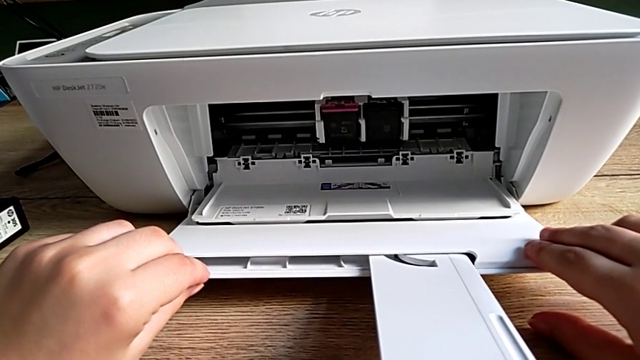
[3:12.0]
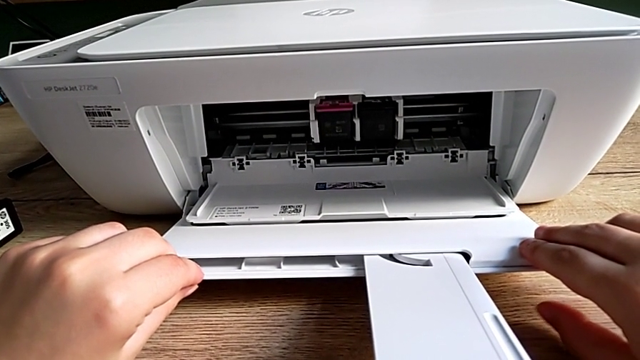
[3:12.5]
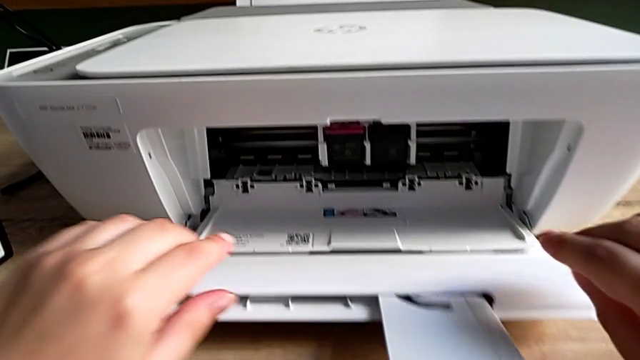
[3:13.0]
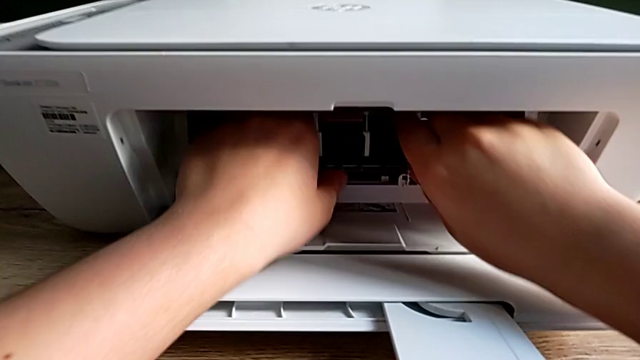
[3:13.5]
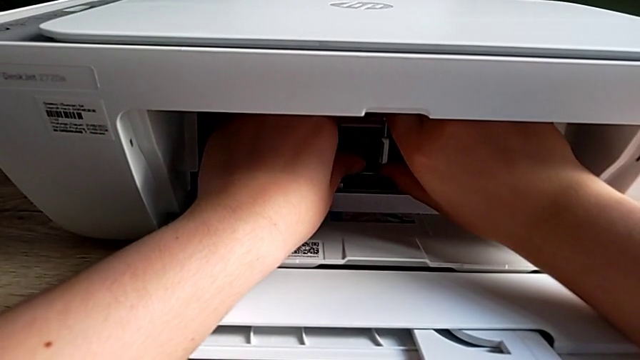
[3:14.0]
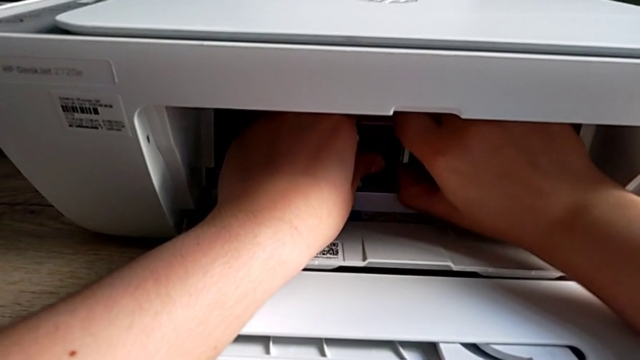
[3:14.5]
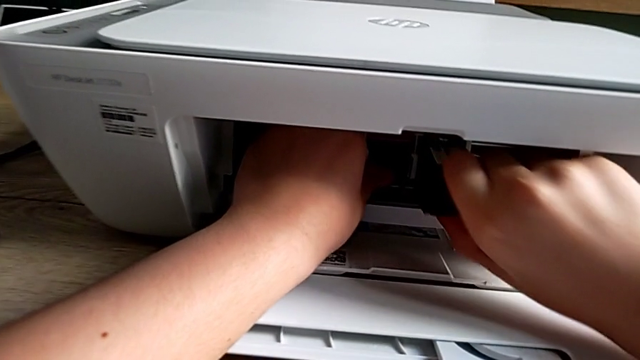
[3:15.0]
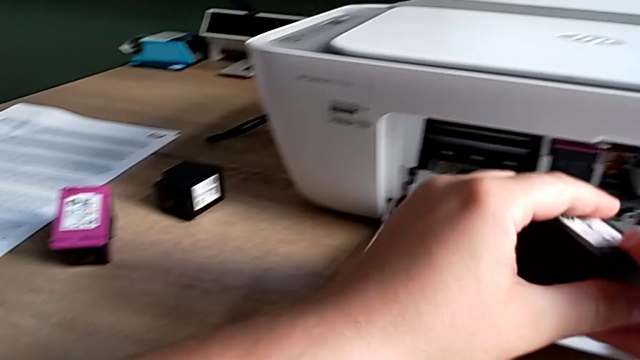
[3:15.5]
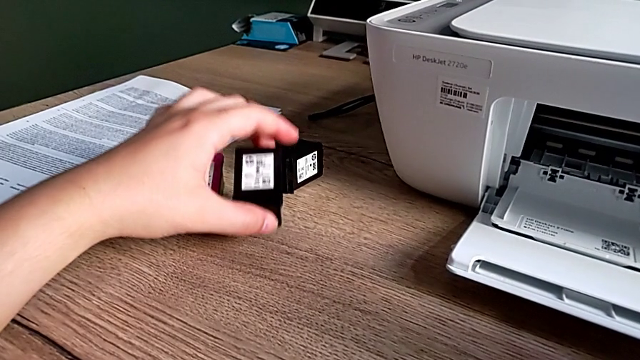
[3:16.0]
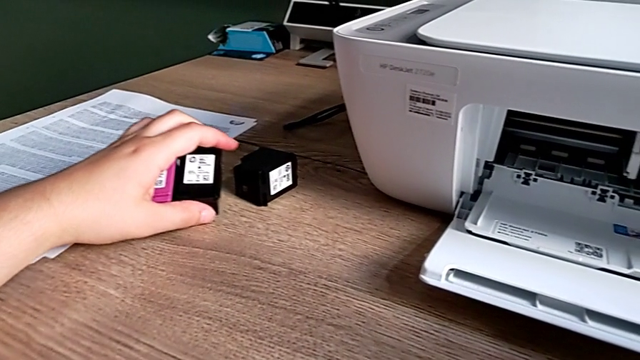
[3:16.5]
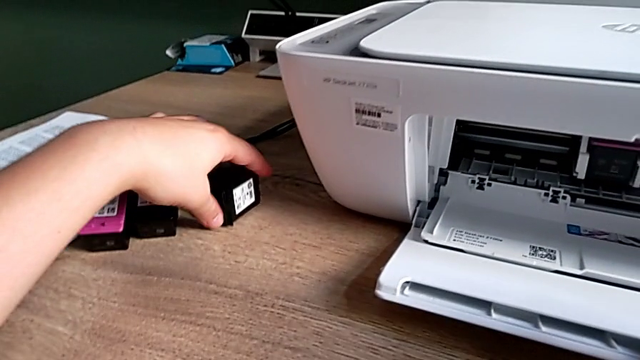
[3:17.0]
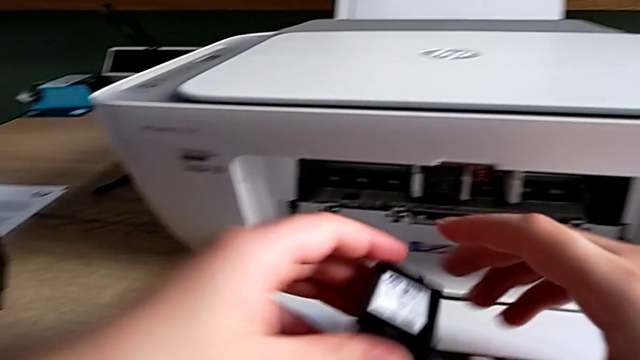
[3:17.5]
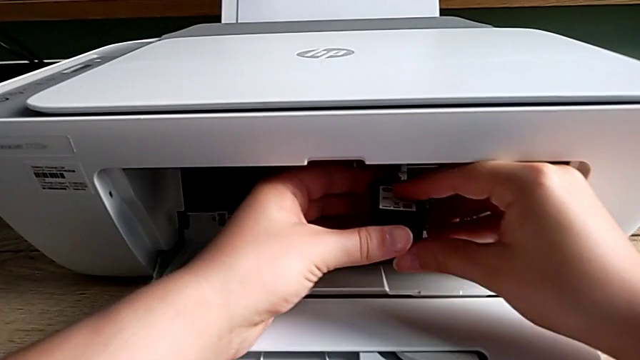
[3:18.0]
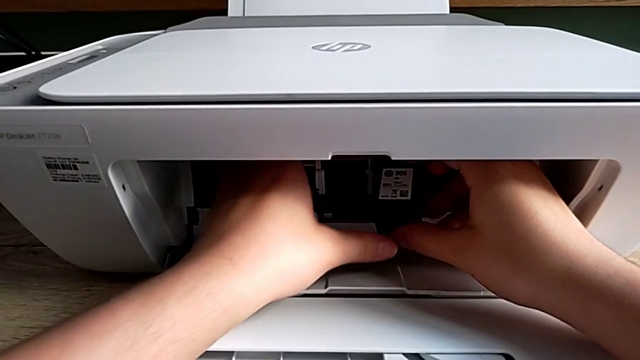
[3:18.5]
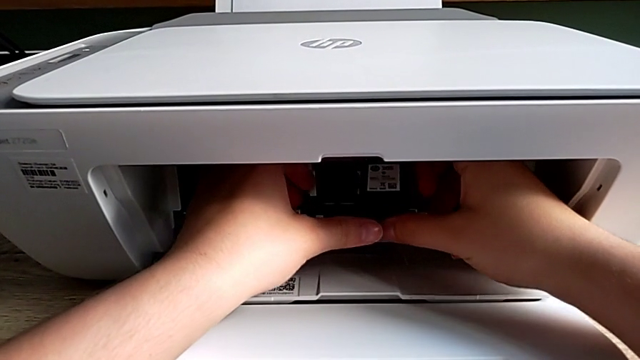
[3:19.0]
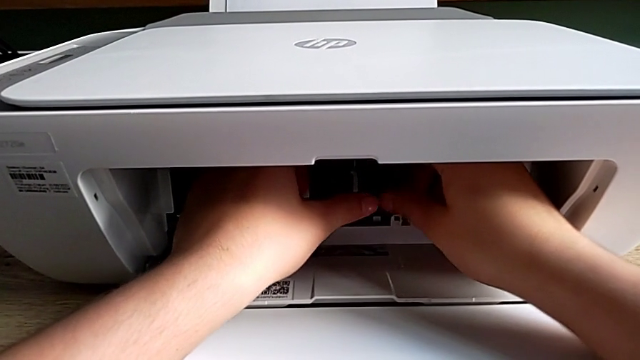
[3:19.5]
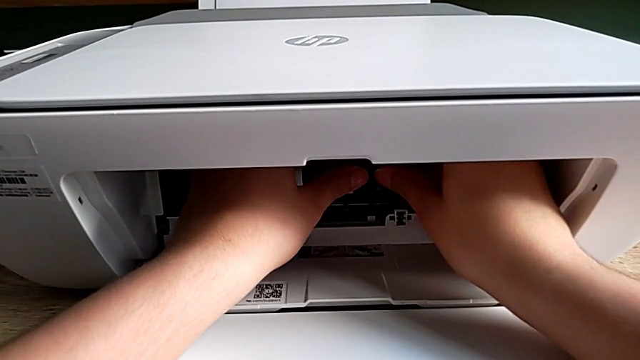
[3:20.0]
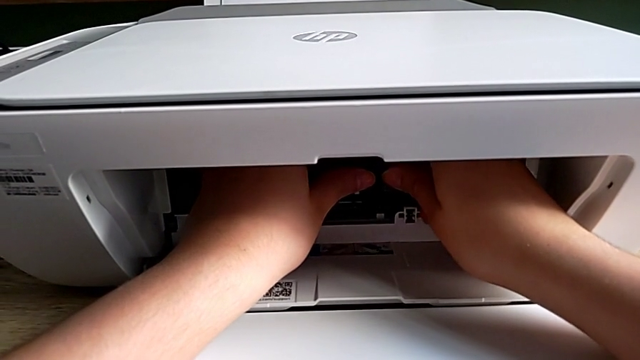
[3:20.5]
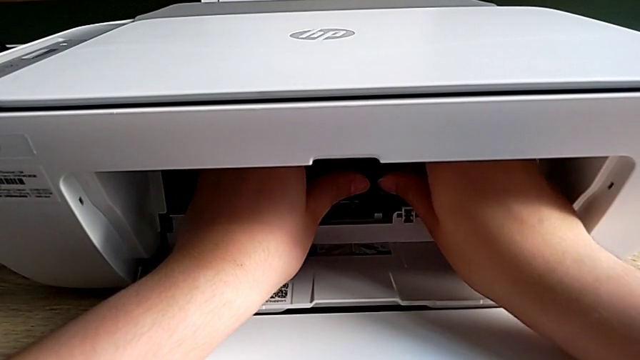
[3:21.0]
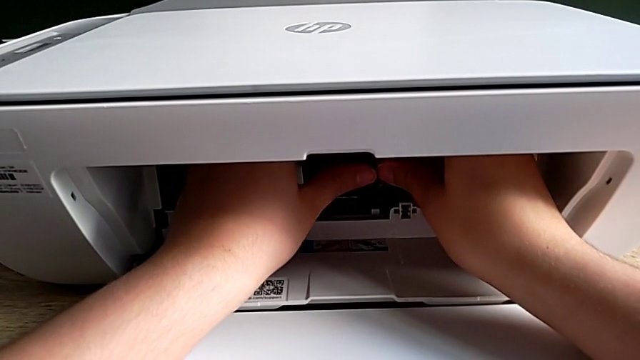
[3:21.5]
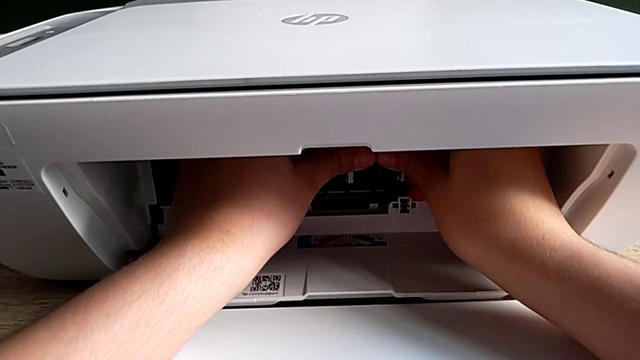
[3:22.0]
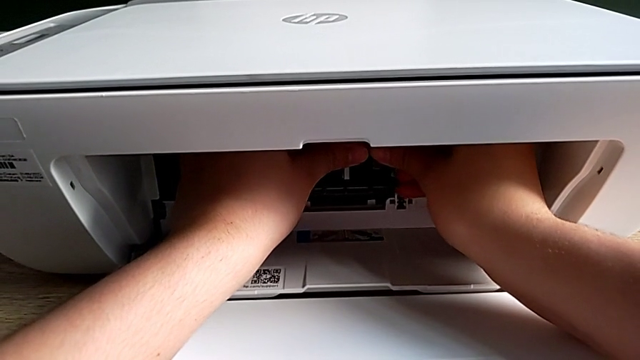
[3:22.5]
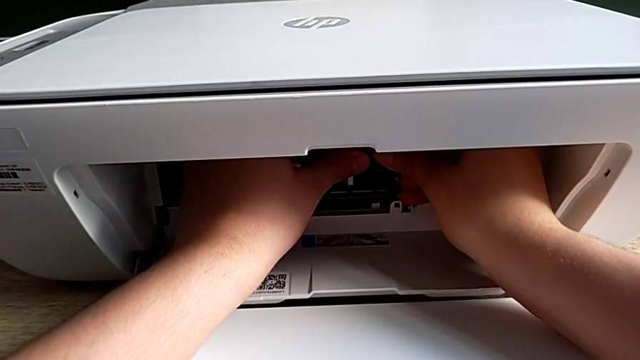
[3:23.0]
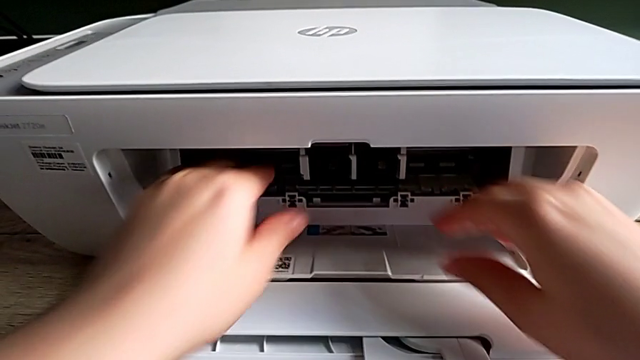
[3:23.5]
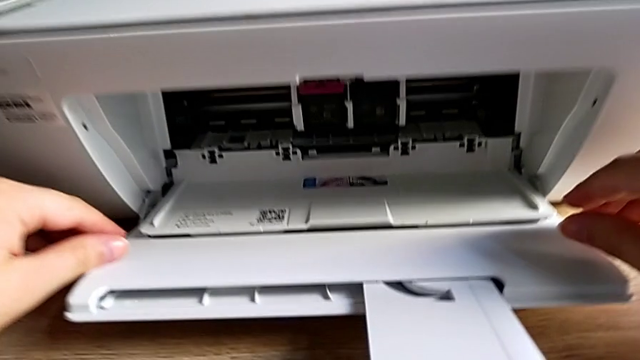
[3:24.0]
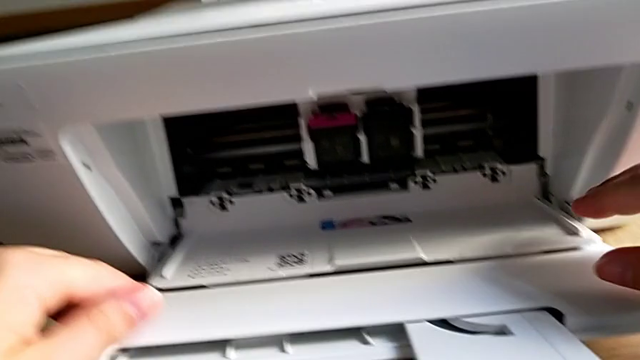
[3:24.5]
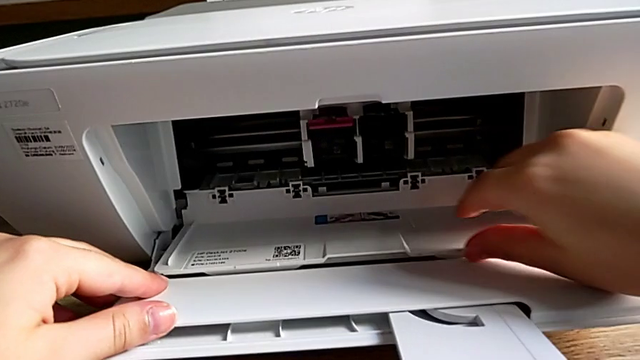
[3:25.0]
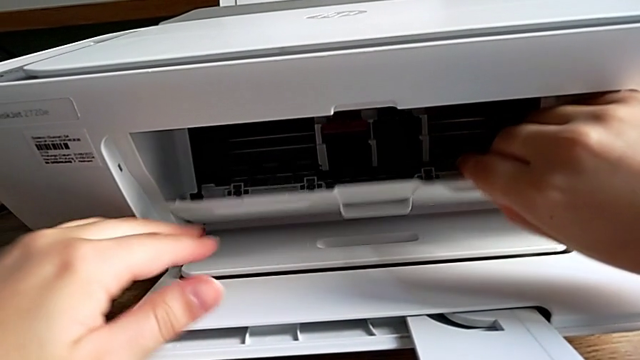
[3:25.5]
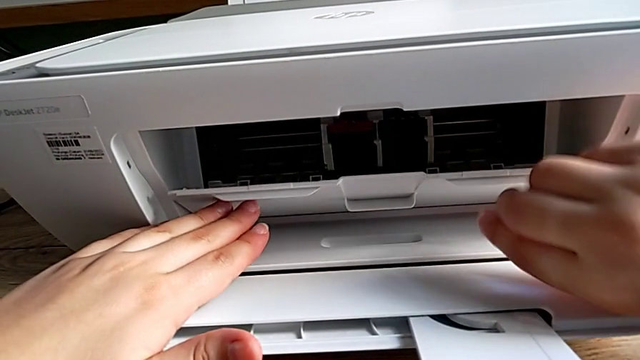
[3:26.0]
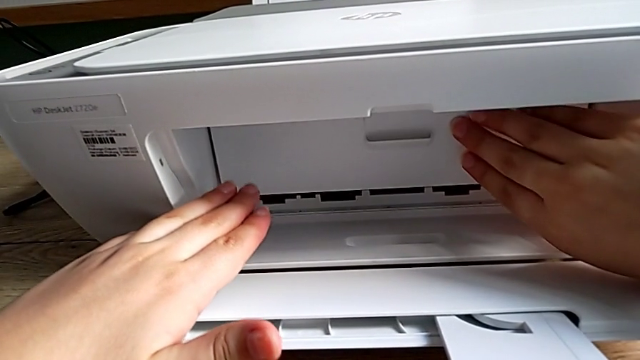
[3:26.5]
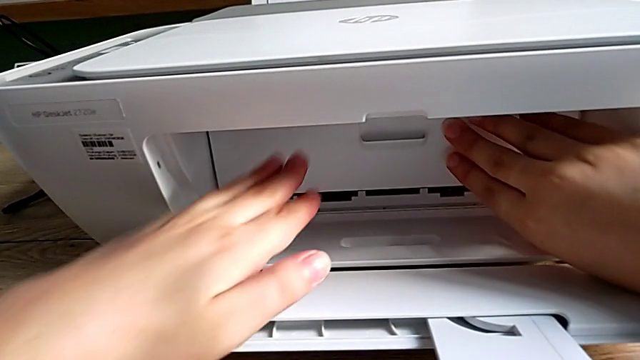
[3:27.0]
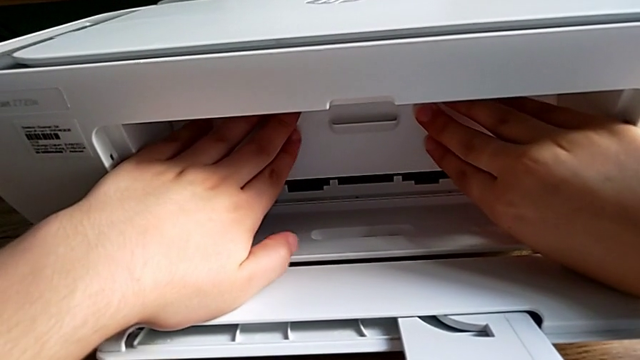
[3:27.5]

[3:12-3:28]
The camera wearer exchanges a black ink cartridge. They grab the black ink cartridge, place it, grab the new ink cartridge, lift it, insert it, grab the cartridge gate and close it.

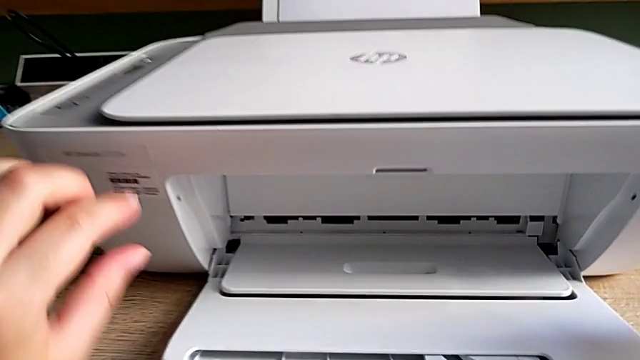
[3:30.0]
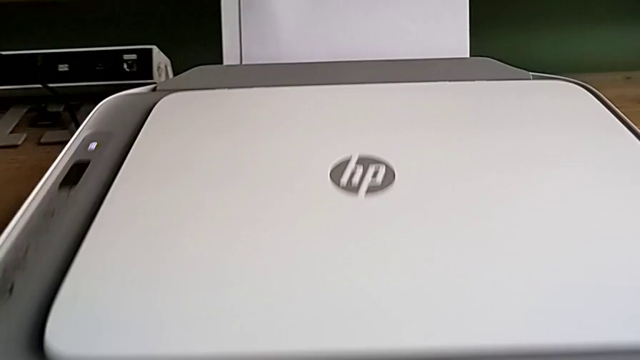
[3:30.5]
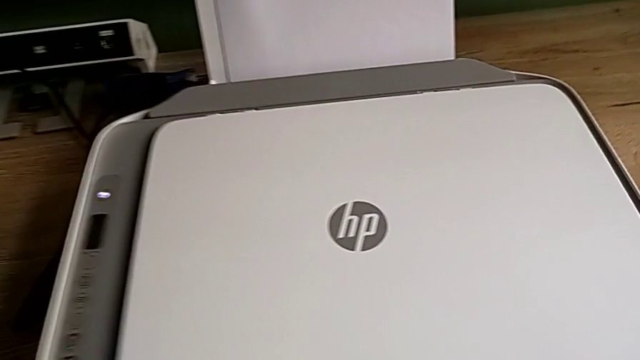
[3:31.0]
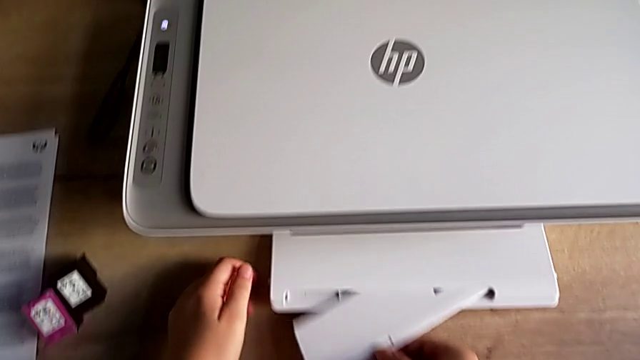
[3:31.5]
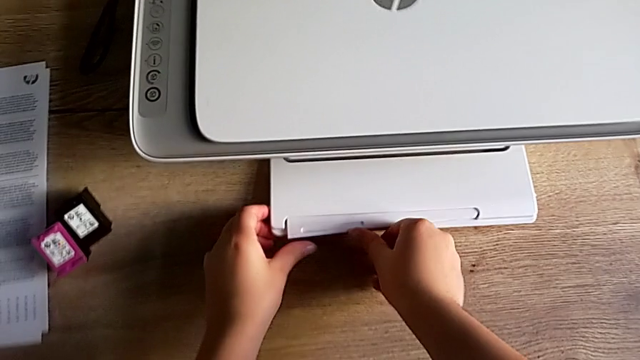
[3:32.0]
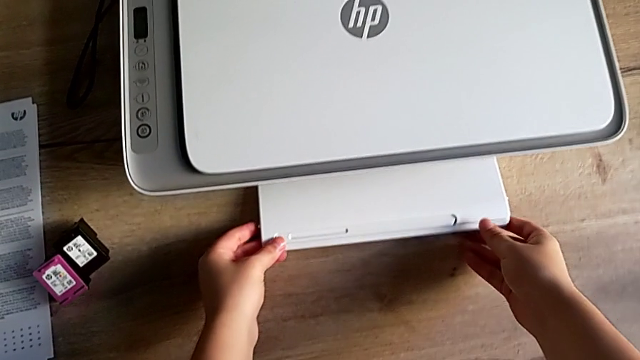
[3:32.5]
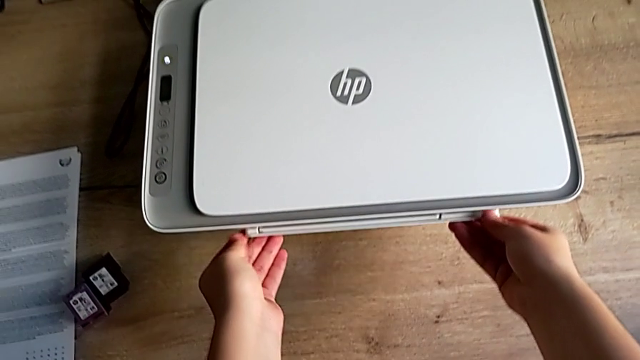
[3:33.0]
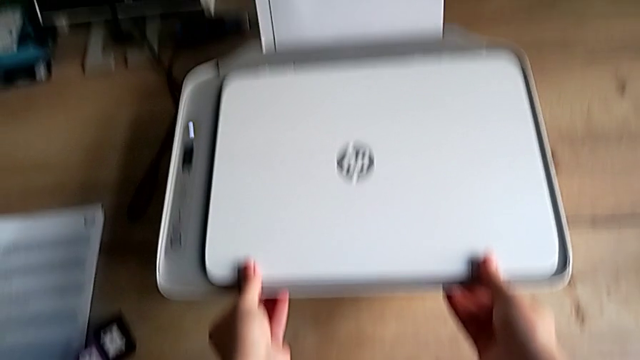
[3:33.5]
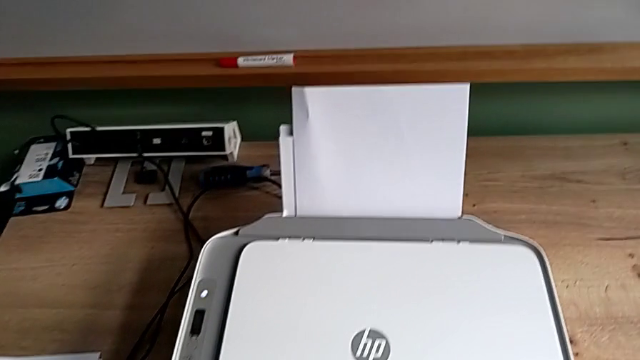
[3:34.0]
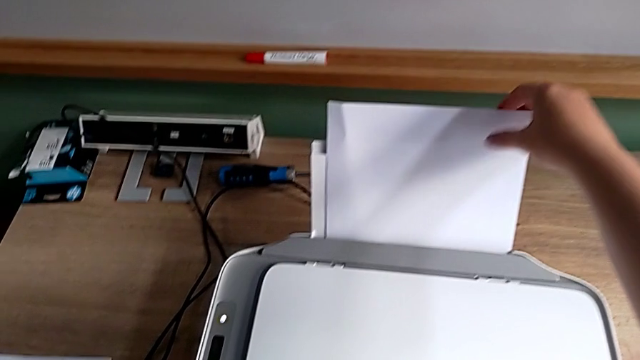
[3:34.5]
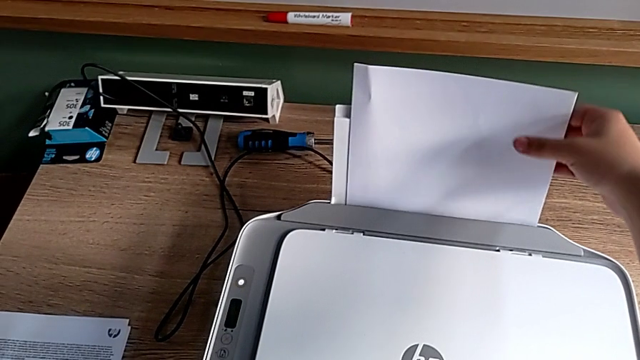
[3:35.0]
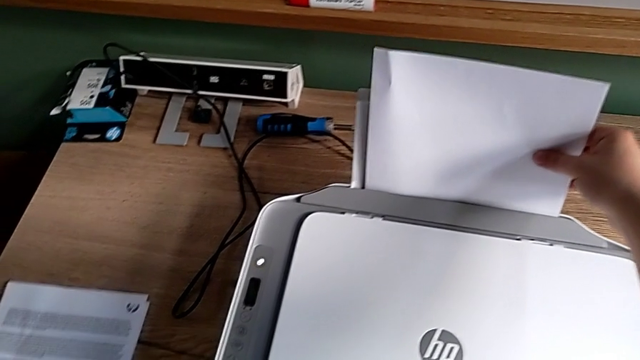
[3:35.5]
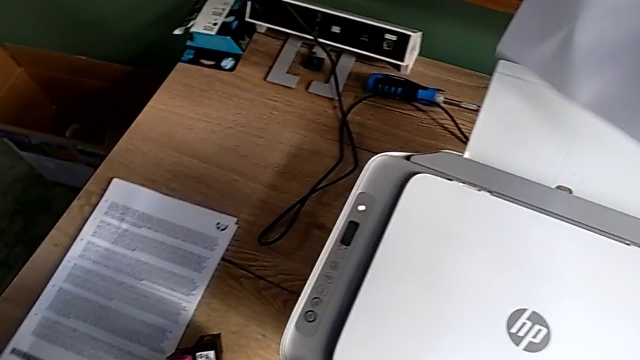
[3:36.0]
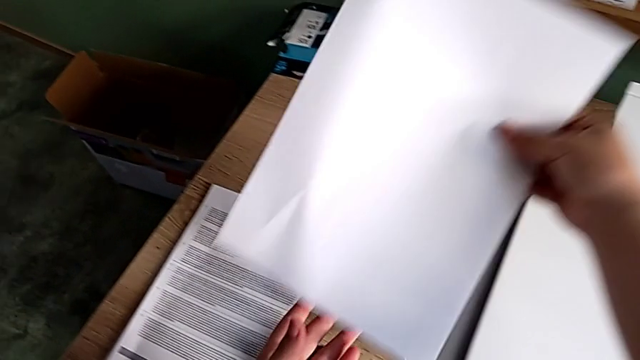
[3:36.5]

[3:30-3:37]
The camera wearer is closing the printer's trays. They close the extending paper tray, close the paper tray, grab the paper stack, lift it and place it.
